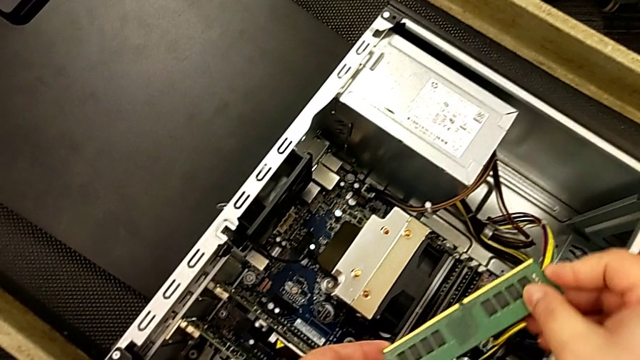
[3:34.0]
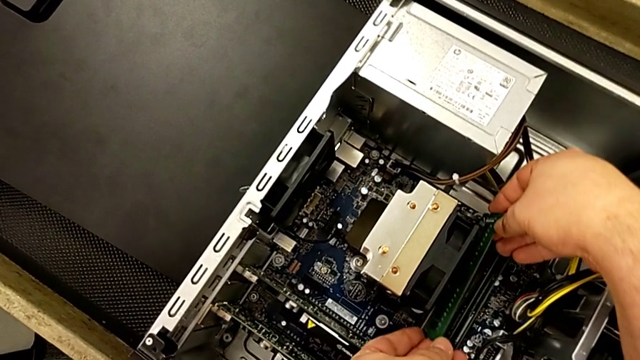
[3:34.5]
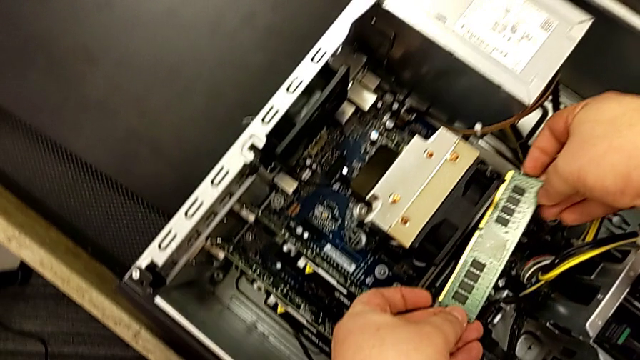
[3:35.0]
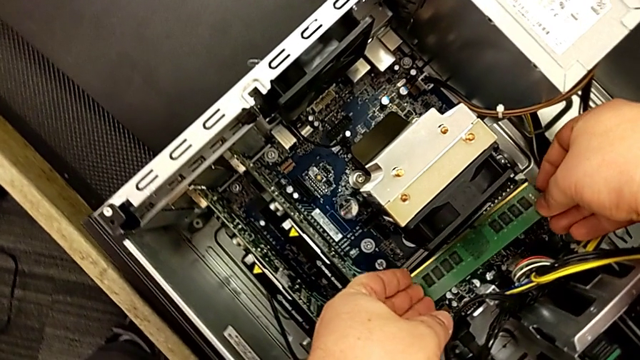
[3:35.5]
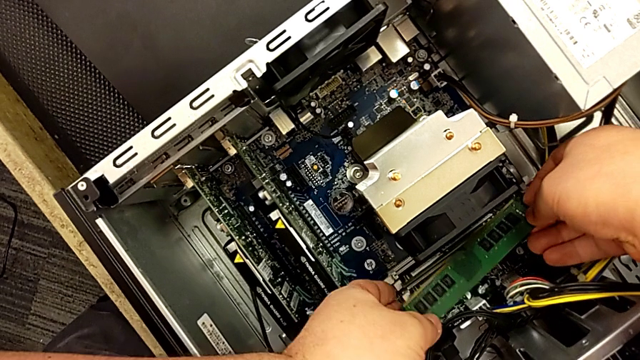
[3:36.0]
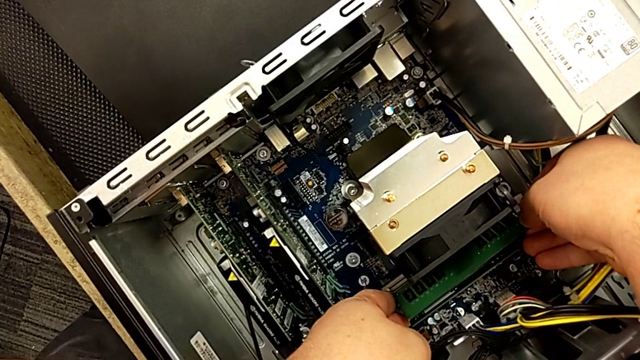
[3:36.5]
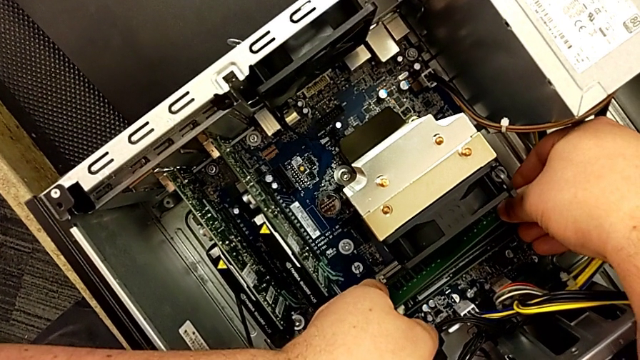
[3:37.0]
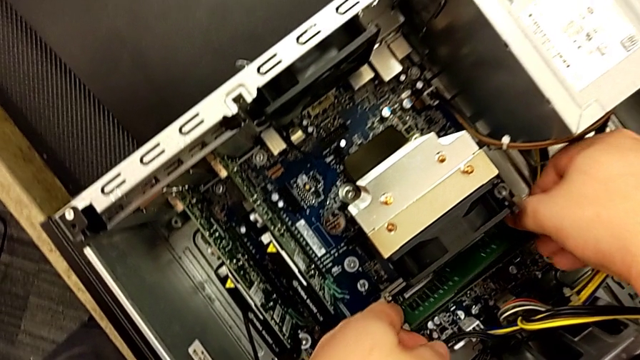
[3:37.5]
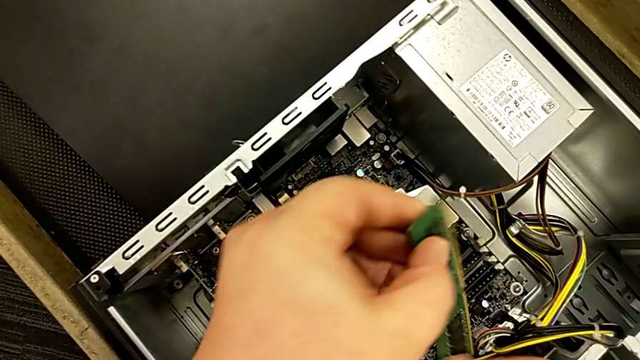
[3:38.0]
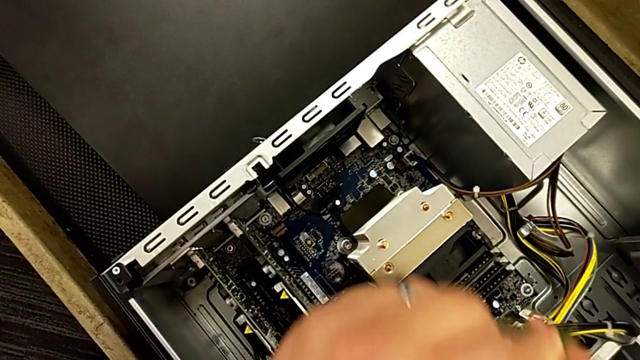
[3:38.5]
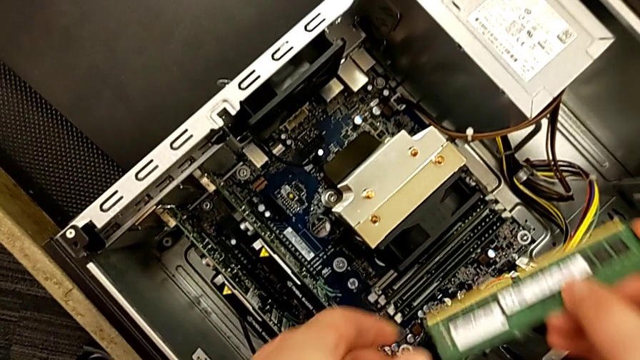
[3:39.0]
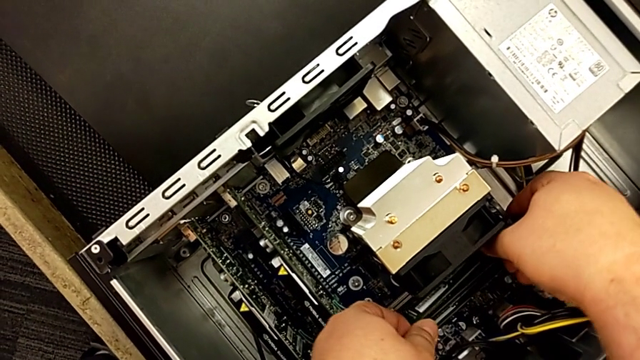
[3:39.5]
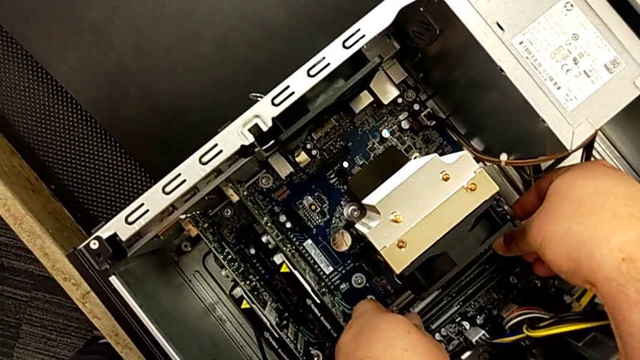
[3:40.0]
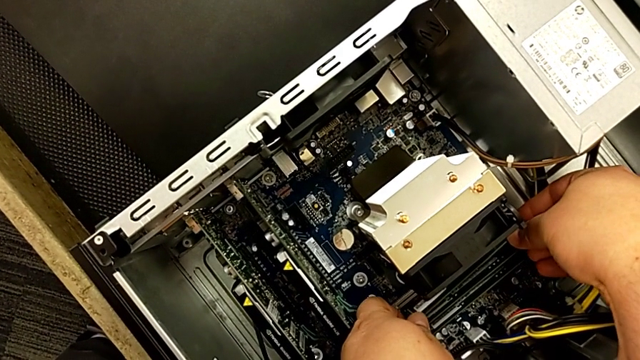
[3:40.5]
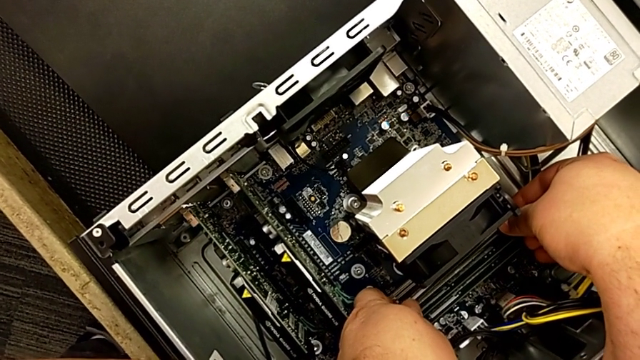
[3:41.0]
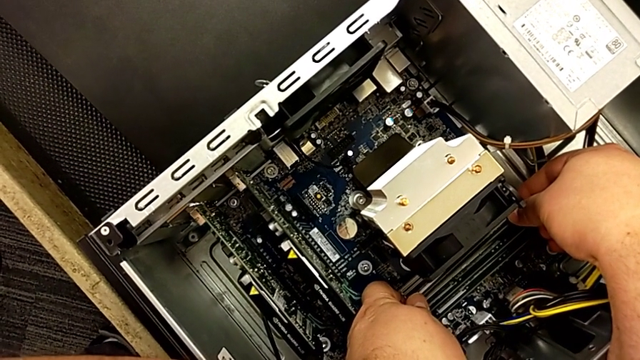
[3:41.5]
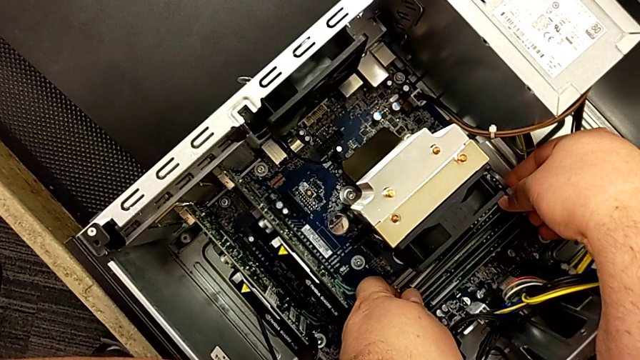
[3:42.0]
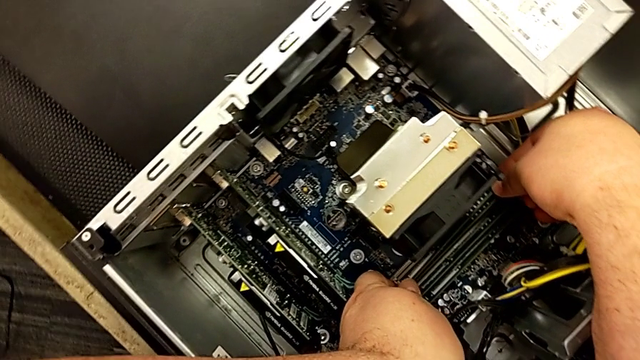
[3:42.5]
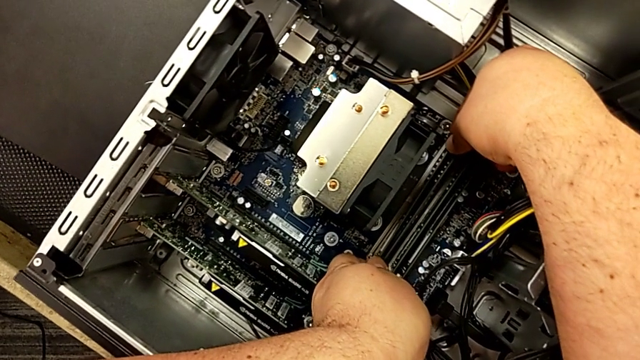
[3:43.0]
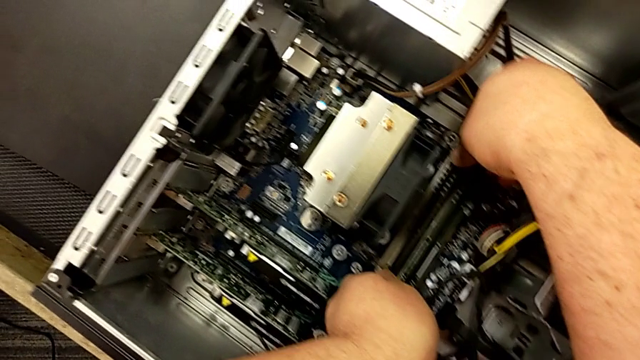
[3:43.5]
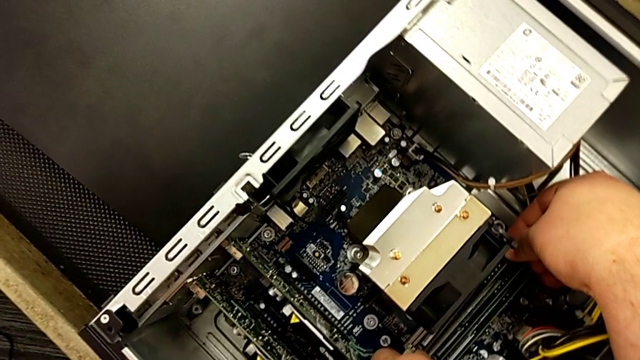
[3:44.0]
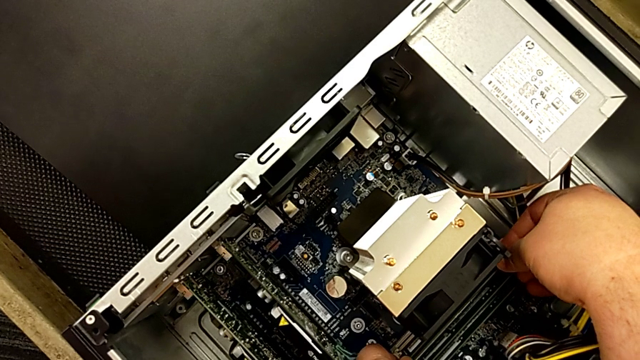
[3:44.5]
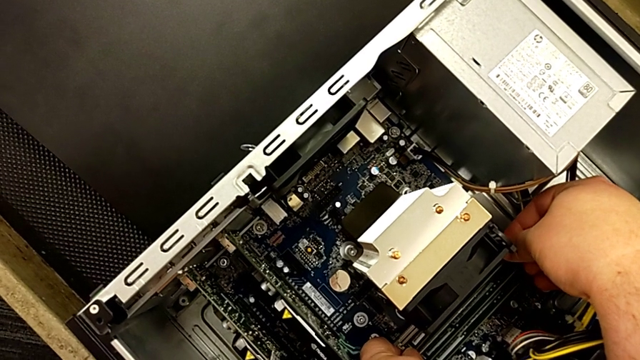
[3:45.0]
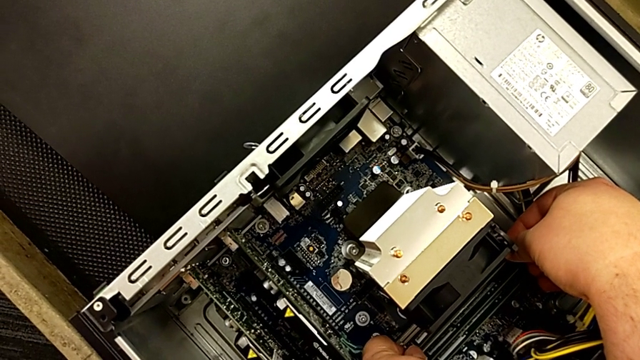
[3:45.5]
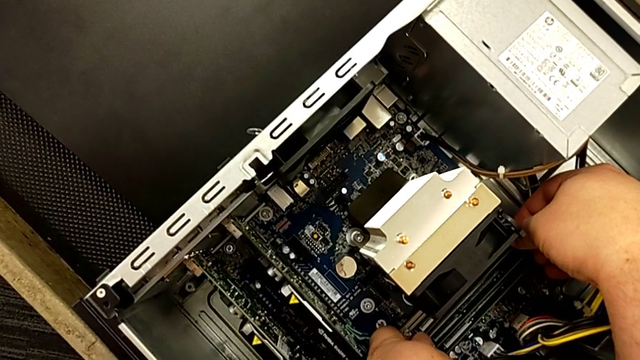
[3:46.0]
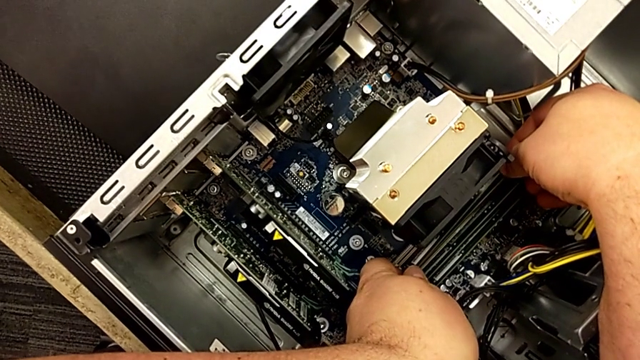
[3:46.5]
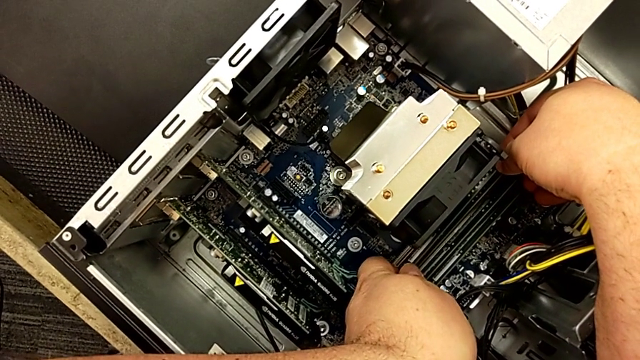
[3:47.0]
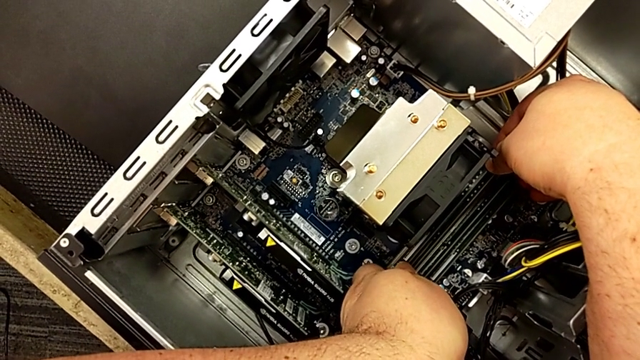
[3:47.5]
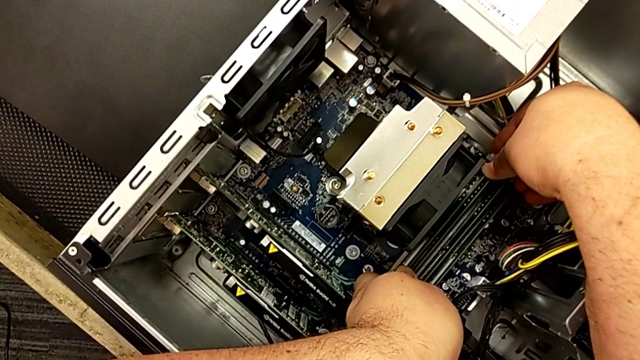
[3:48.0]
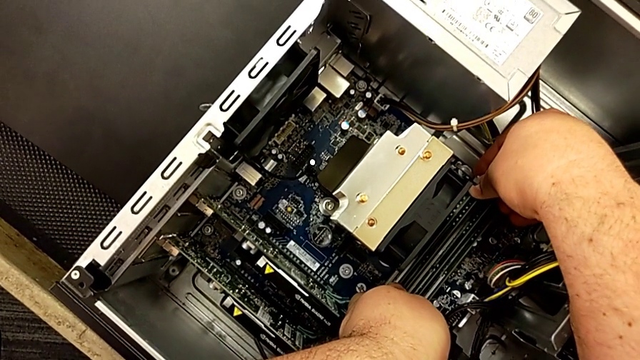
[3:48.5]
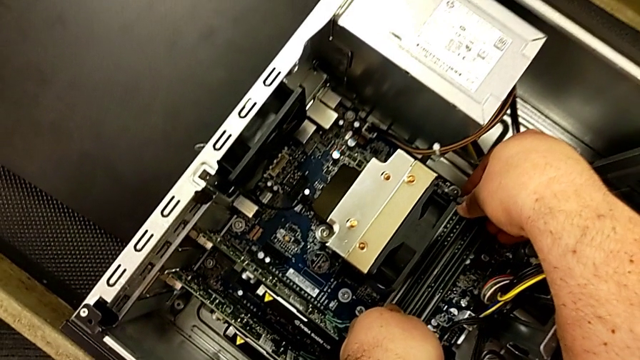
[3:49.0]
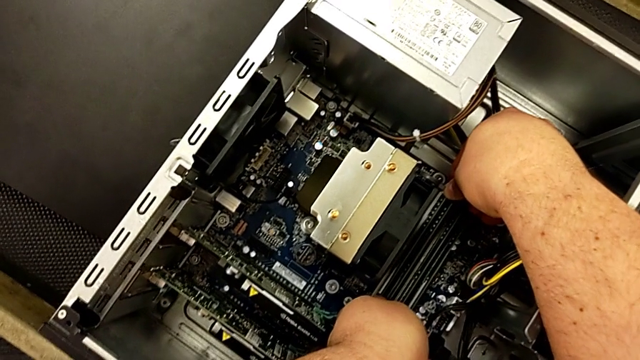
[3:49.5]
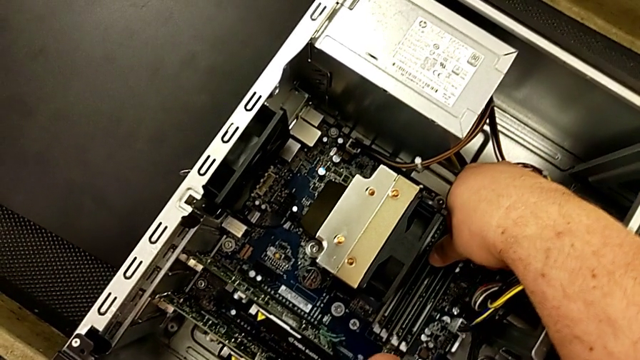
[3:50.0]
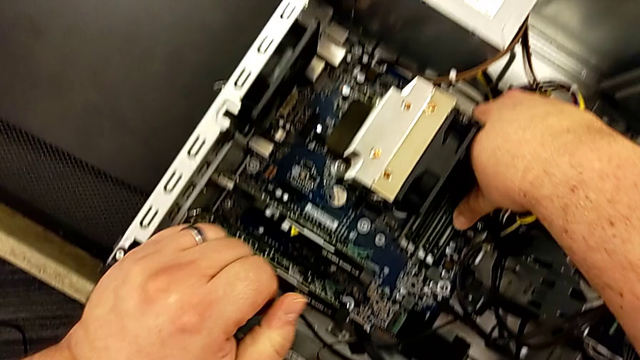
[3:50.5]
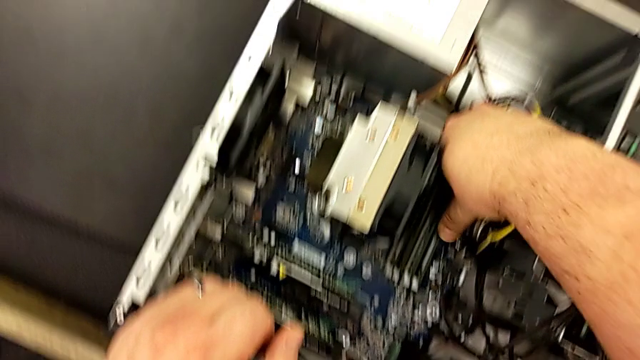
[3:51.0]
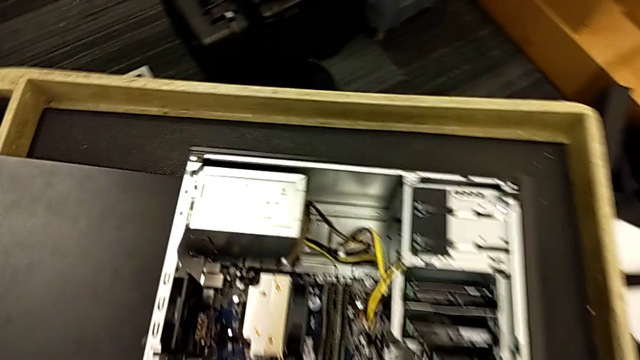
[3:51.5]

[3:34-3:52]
The camera wearer is assembling the RAM in the computer. They insert the RAM, touch the computer tab, withdraw the RAM tab and touch the computer tab.

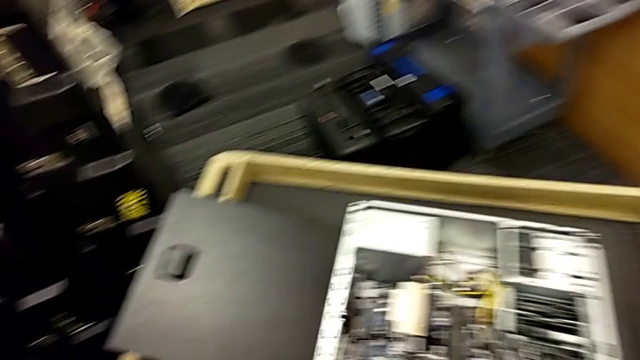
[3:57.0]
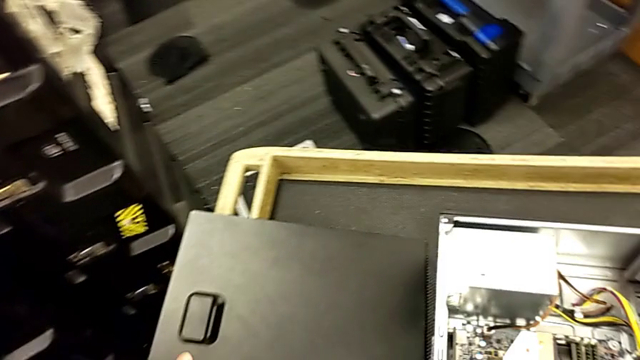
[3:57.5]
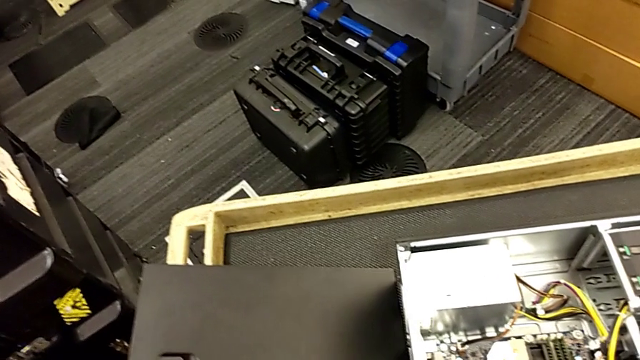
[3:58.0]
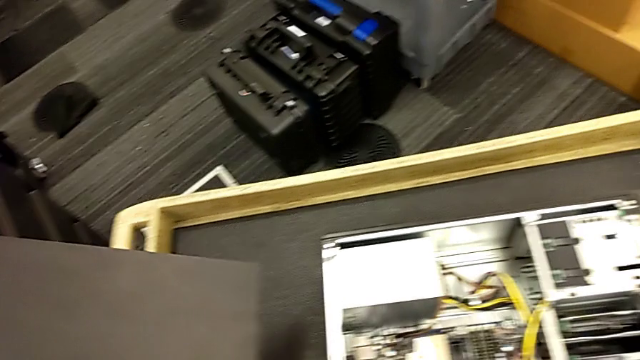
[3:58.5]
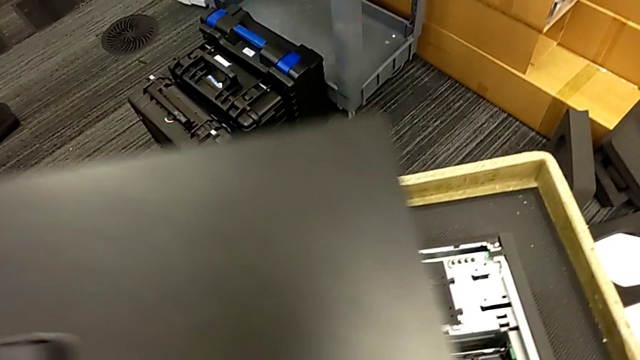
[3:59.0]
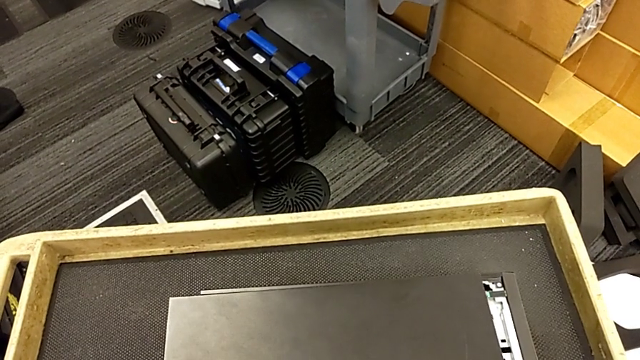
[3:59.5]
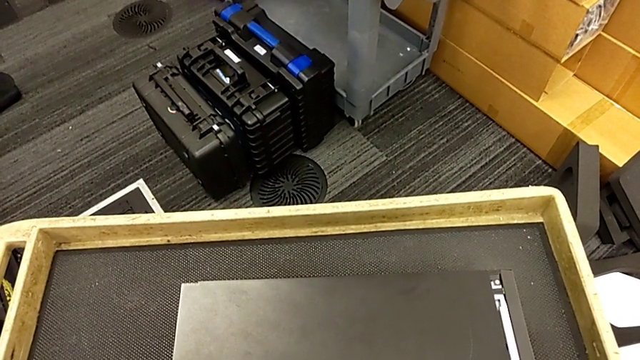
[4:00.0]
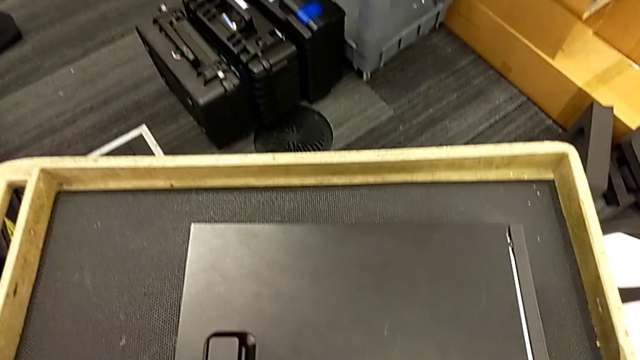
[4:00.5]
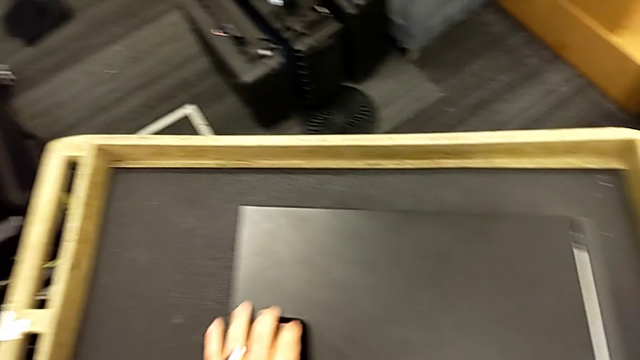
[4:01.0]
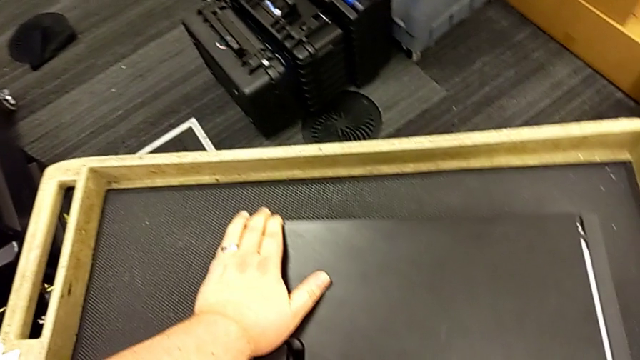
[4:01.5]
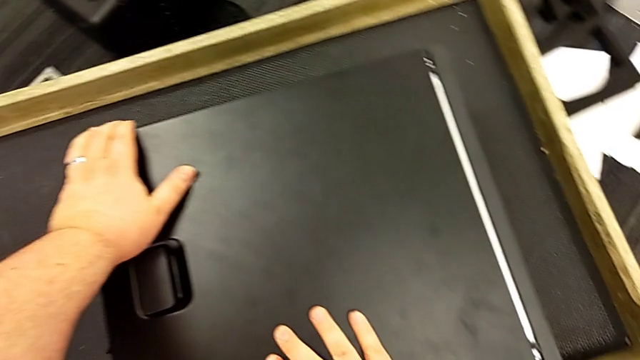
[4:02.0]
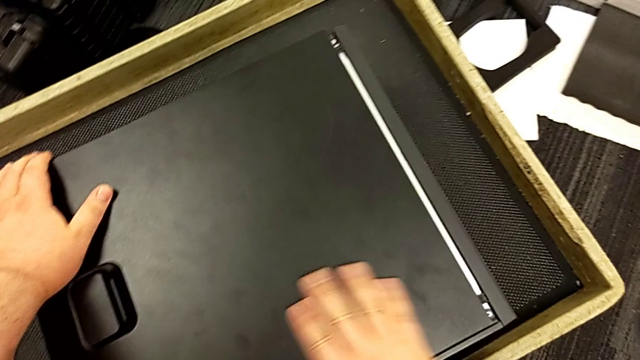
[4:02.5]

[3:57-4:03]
The camera wearer is attaching their computer cover. They grab the cover and place it.
